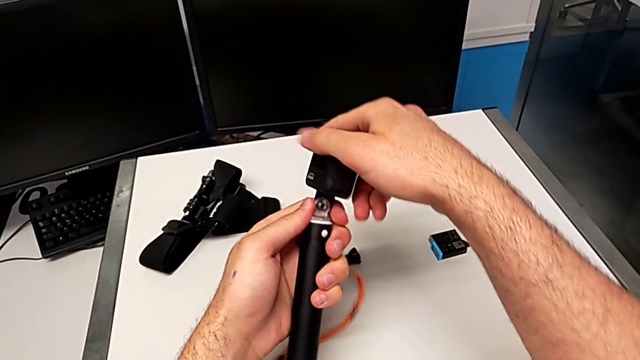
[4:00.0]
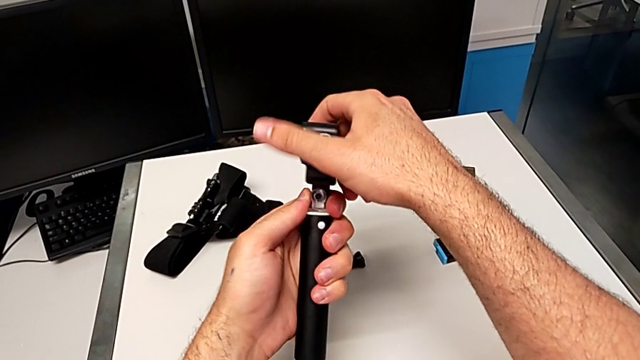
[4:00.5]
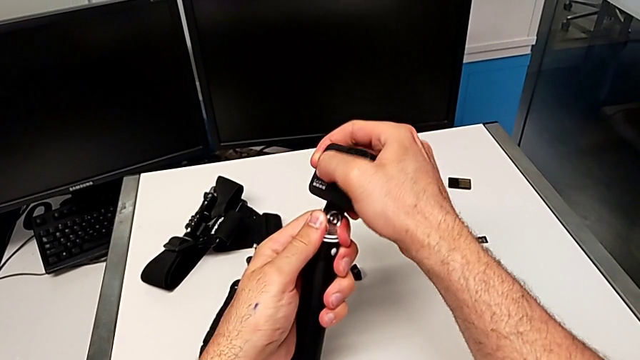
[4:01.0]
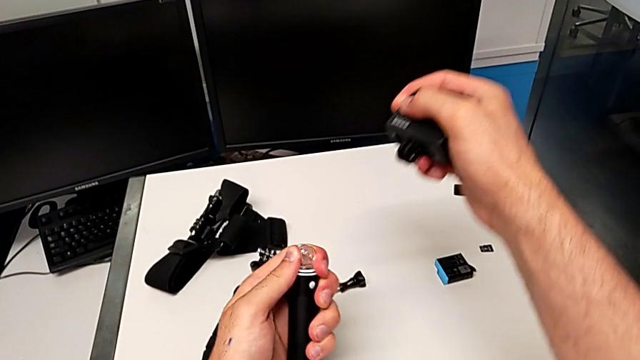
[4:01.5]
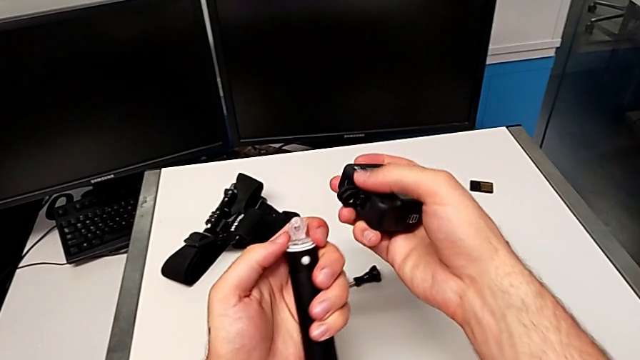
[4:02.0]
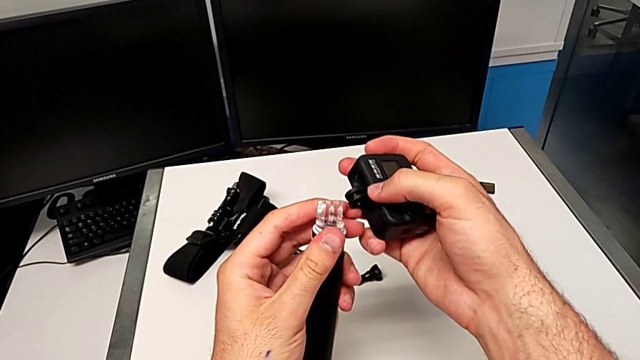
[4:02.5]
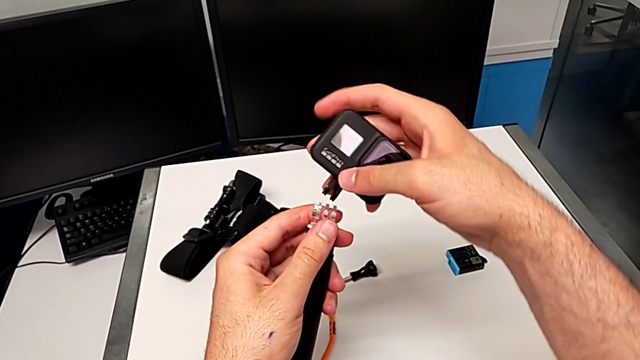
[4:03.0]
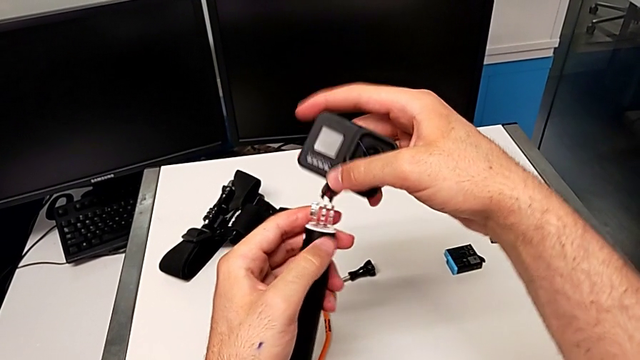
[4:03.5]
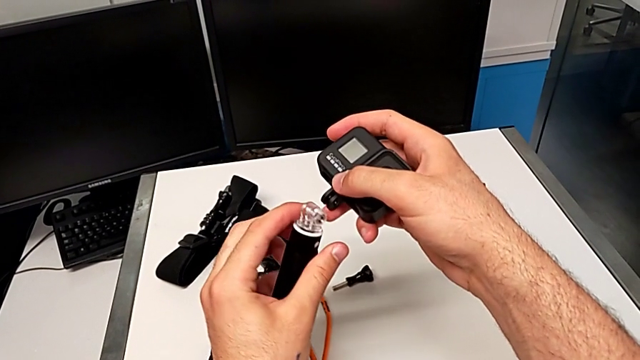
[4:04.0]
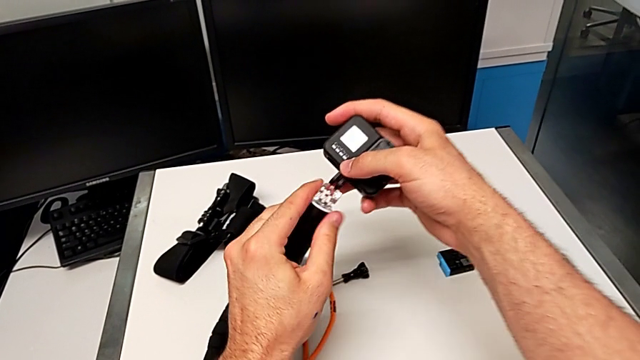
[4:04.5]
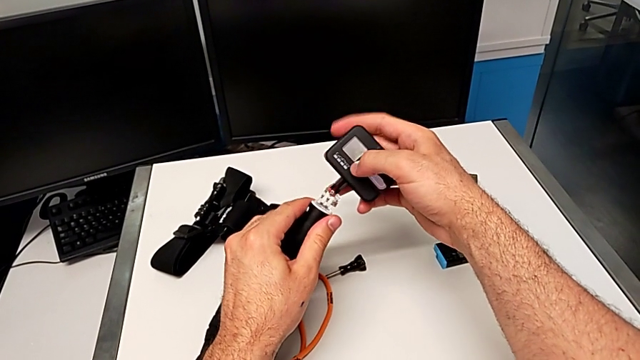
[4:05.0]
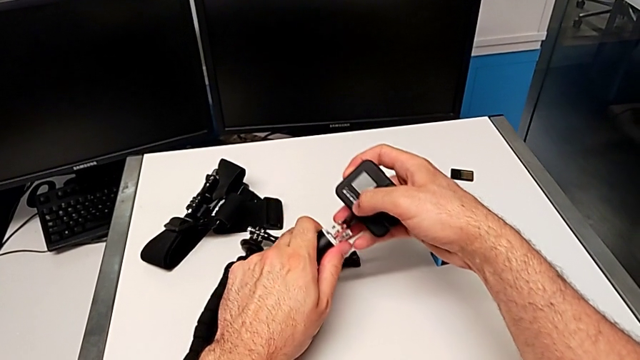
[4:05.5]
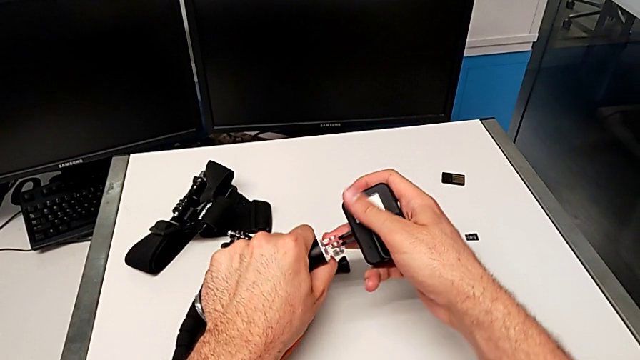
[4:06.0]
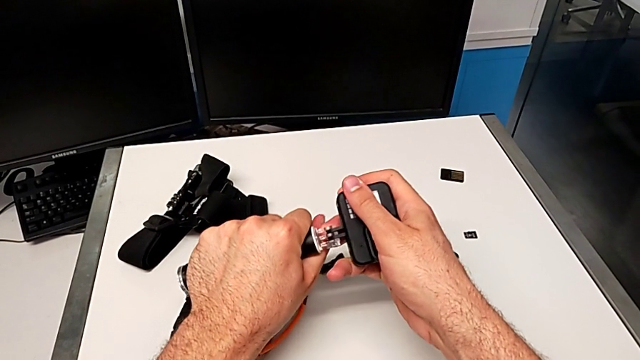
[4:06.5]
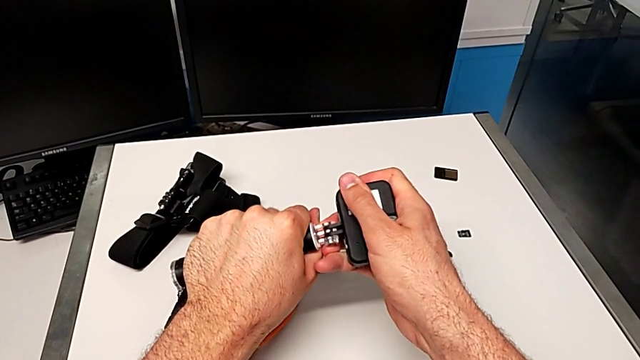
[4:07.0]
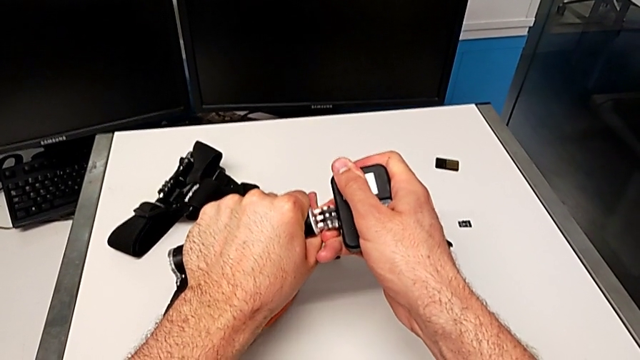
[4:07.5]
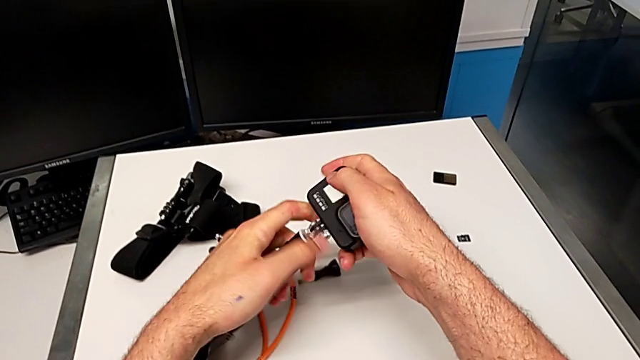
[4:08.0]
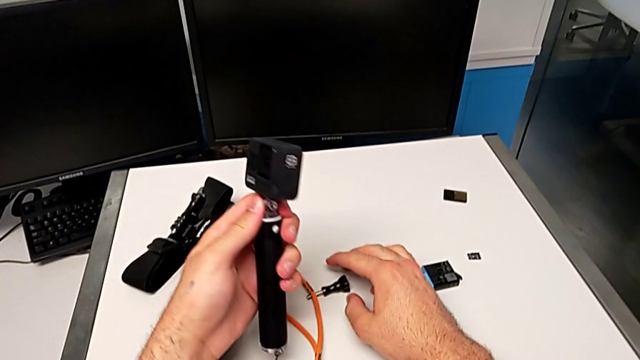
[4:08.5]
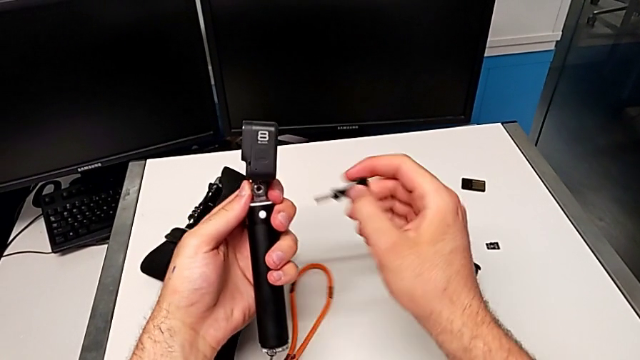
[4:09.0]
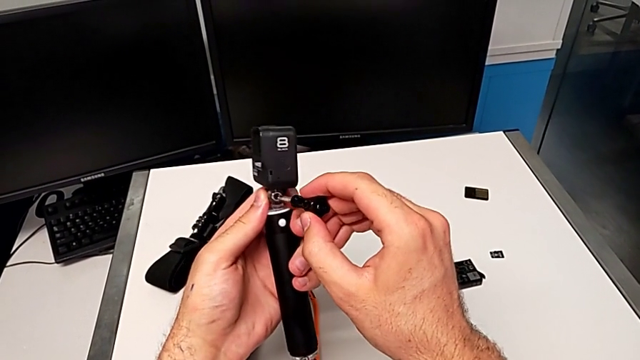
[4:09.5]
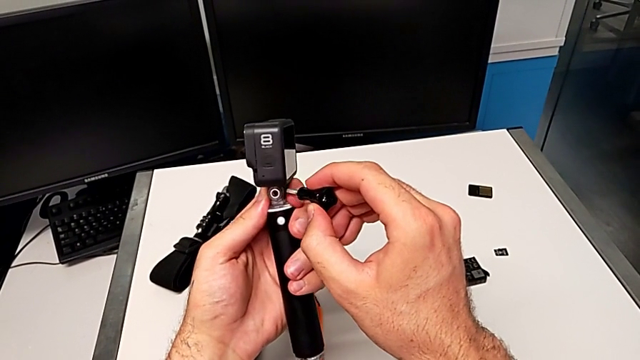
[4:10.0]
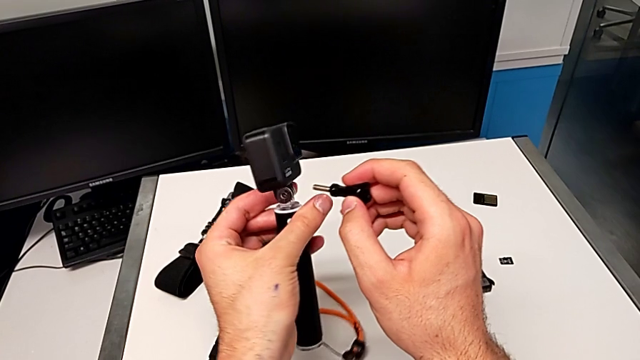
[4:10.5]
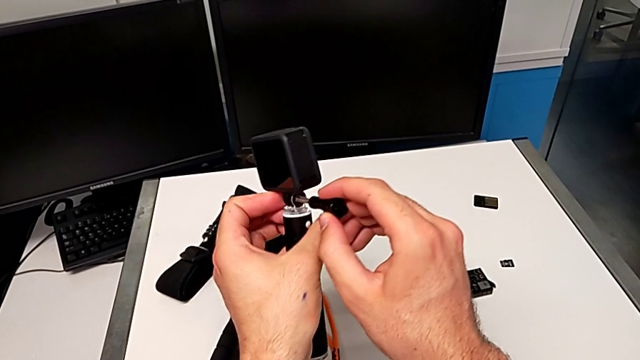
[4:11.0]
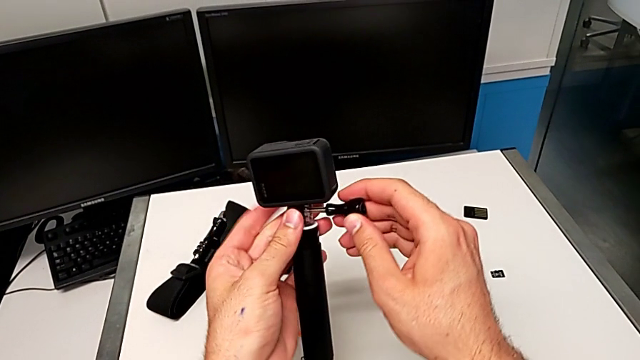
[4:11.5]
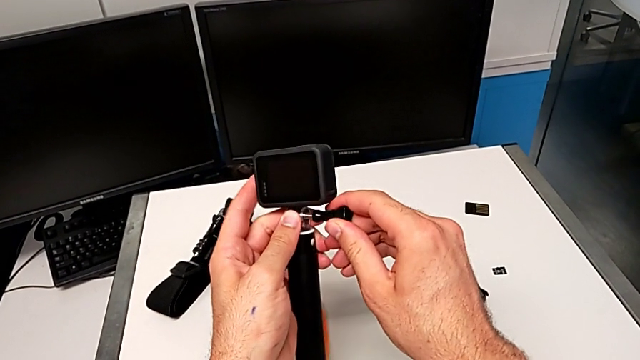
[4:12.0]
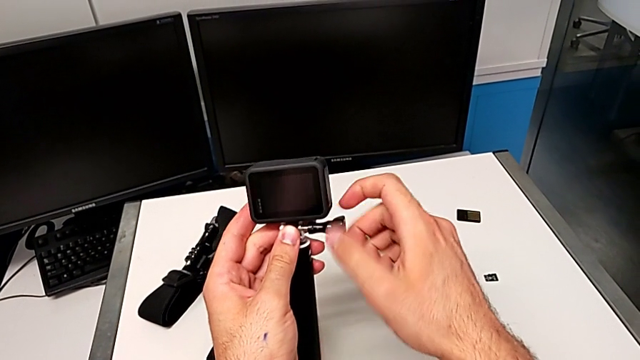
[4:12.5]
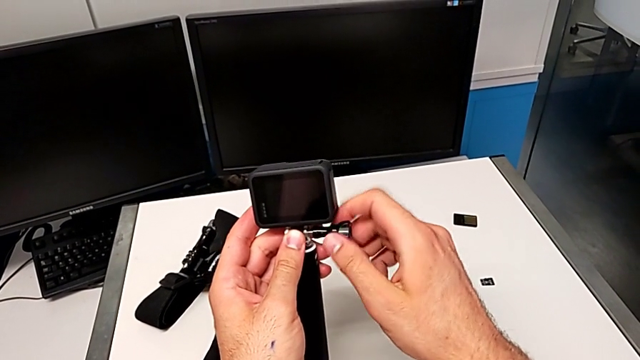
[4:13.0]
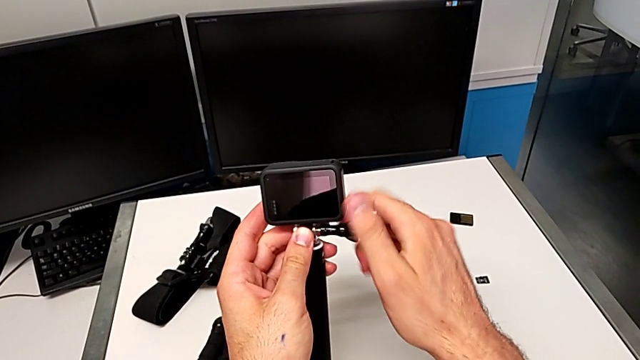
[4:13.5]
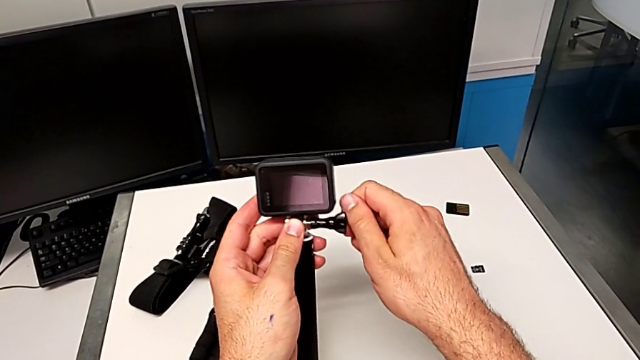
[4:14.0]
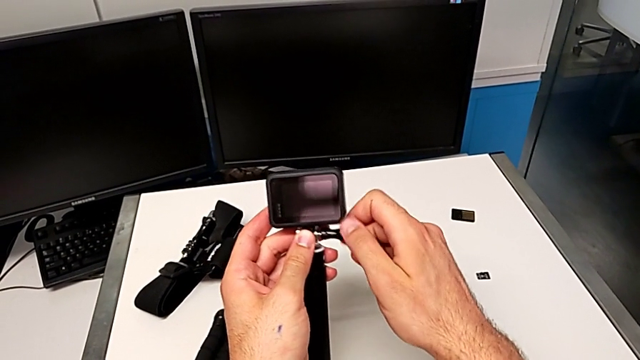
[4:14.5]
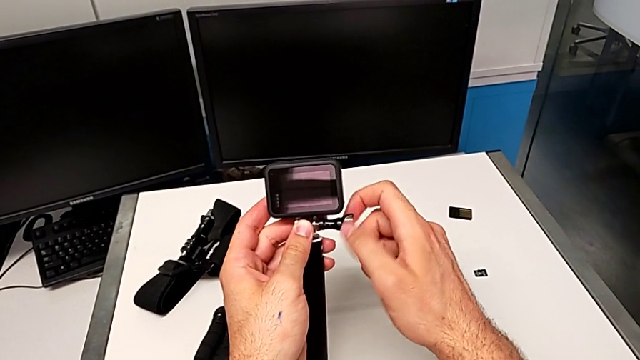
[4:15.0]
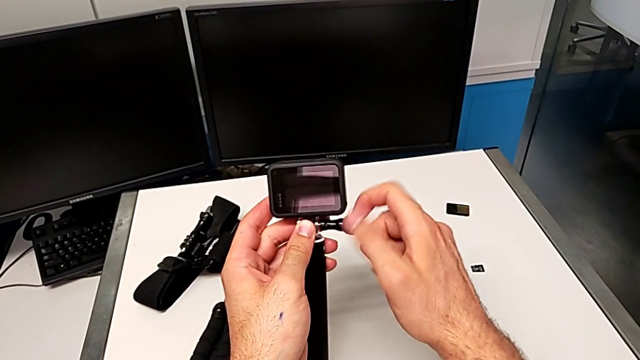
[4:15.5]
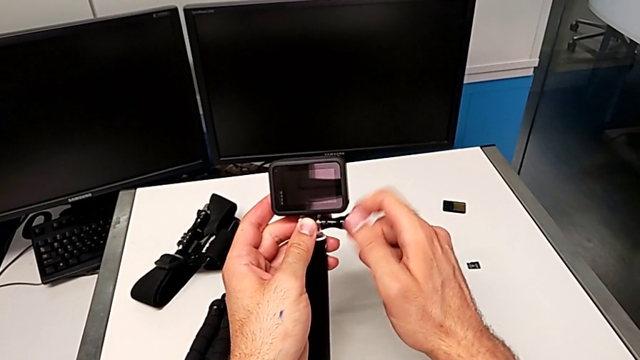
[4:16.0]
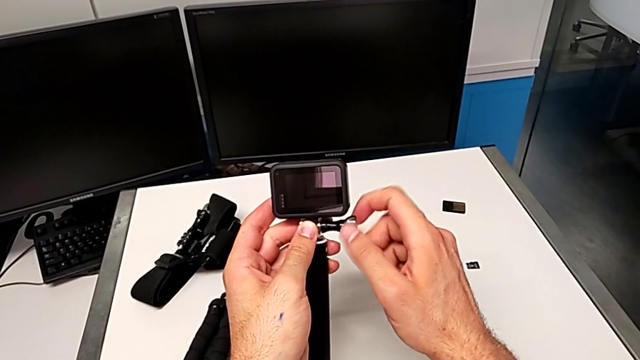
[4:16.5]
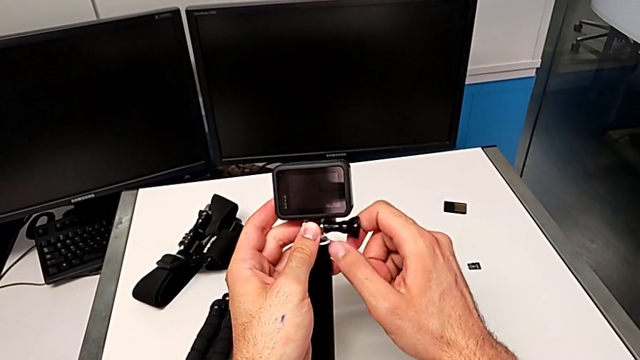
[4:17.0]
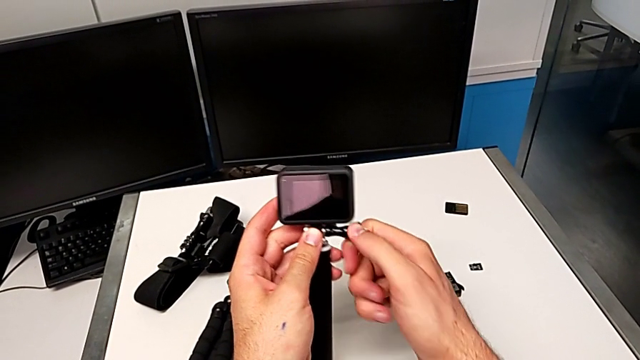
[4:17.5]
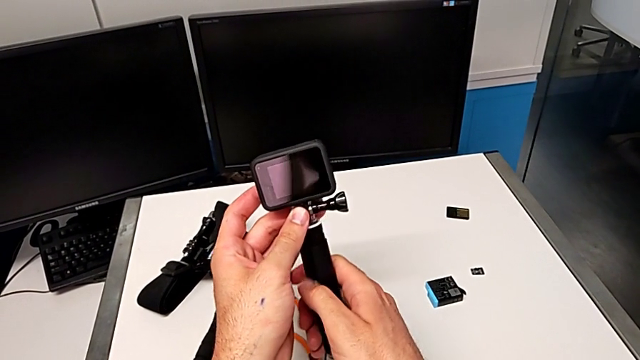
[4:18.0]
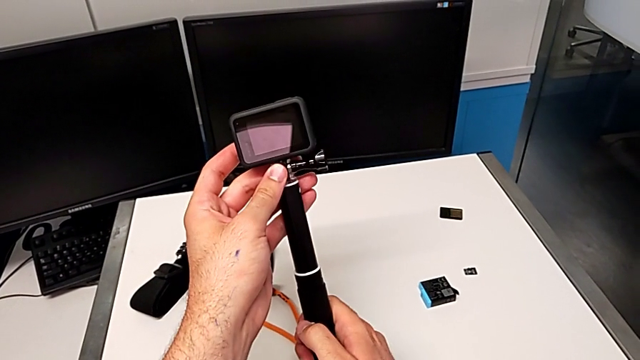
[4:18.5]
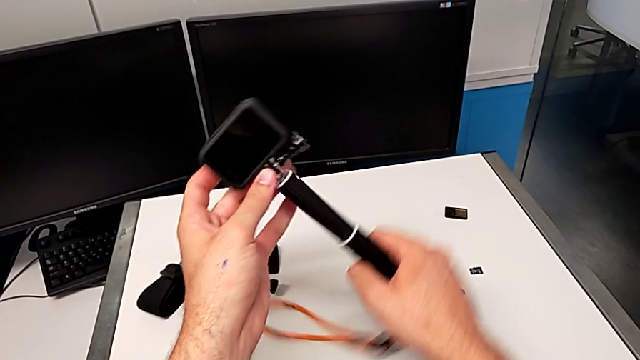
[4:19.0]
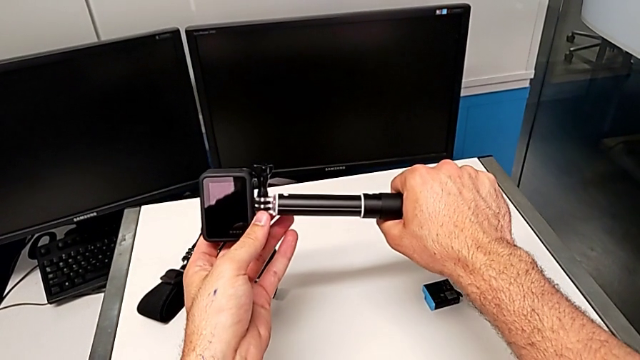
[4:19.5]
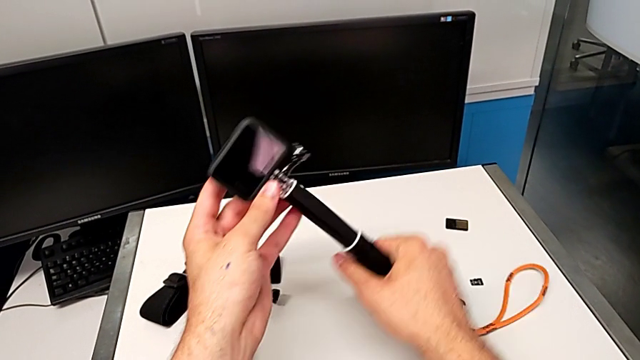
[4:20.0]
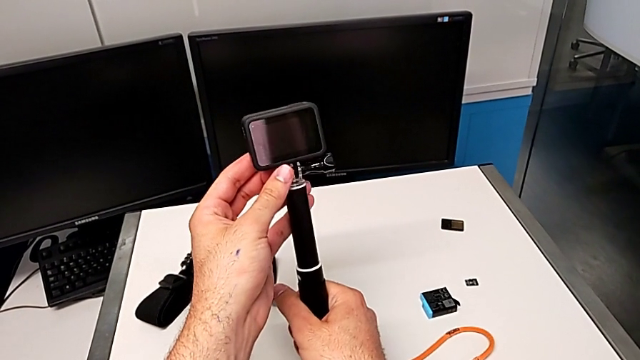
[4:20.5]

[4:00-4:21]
The camera wearer is exchanging the tripod with the handheld grip. They pull the GoPro, withdraw it, inspect the handheld grip, flip the GoPro, insert it, push it, grab the screw, lift it, flip the handheld grip, insert the screw, screw it and adjust the handheld grip.
